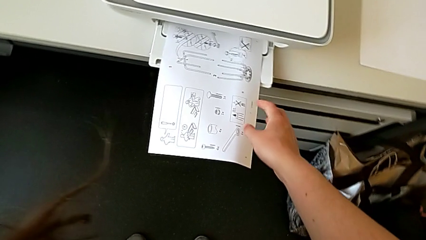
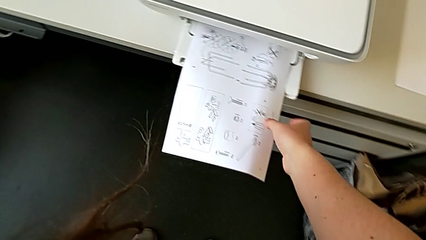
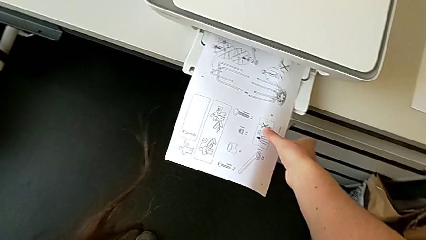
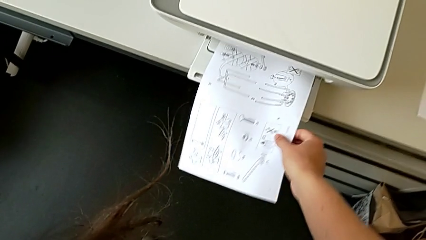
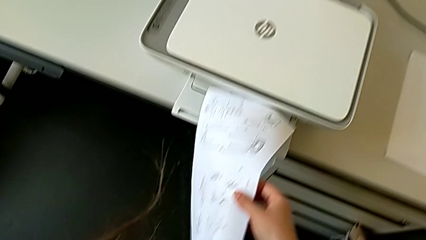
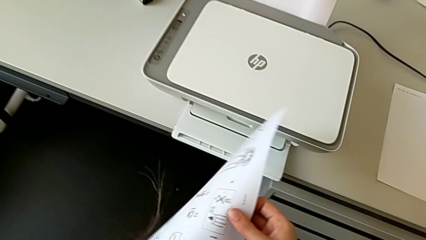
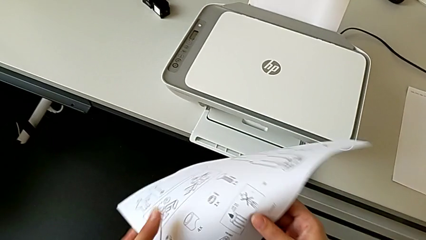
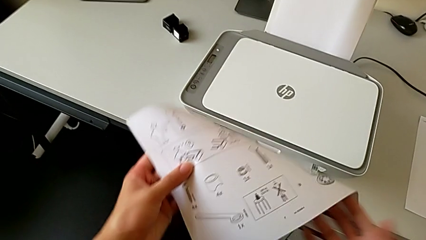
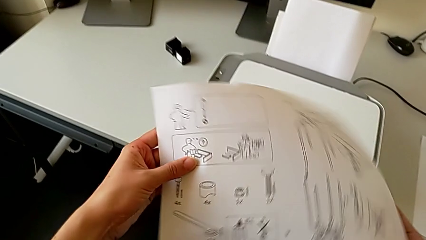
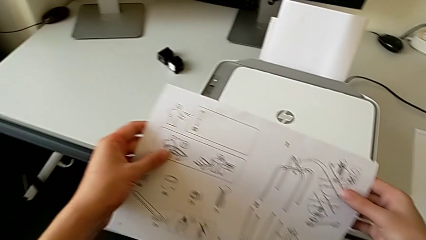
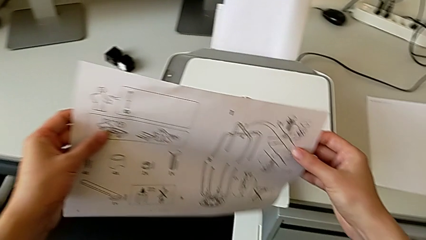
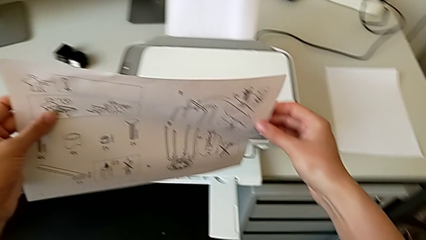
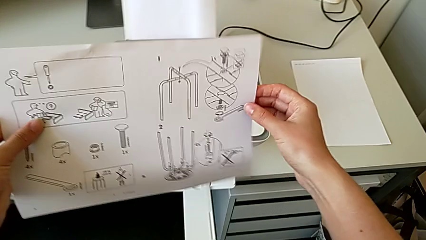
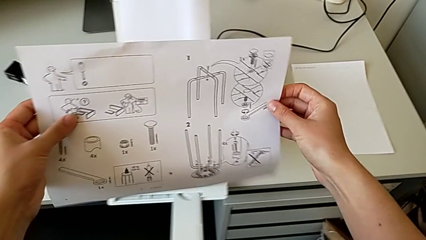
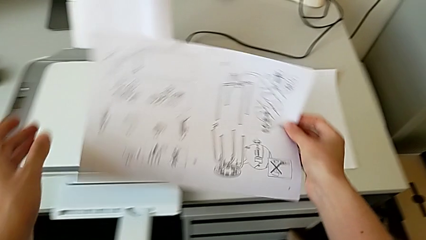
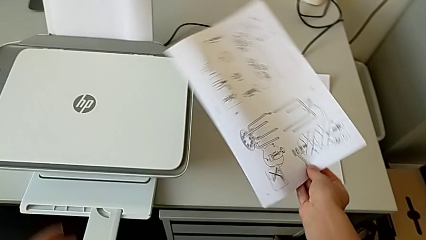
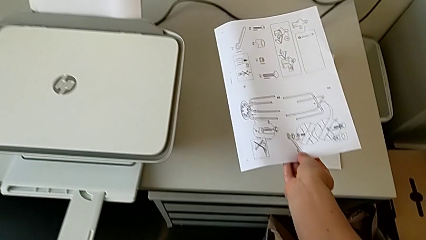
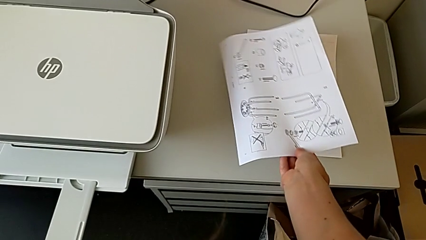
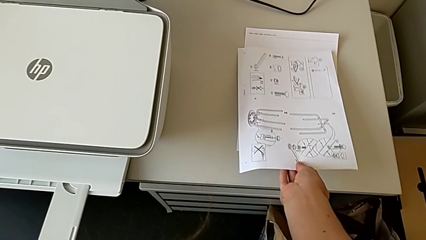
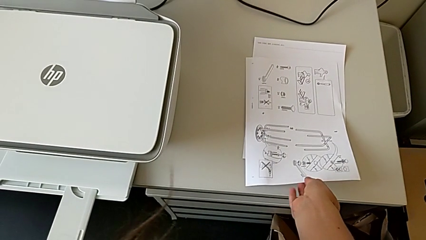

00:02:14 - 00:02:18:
The camera wearer is copying. They grab the copy and place it.

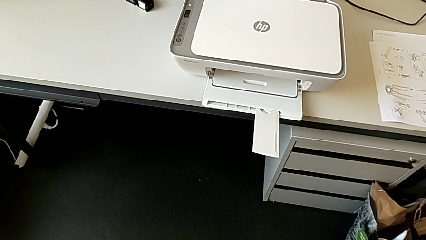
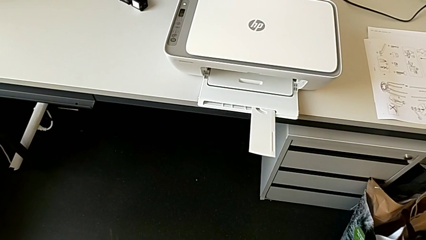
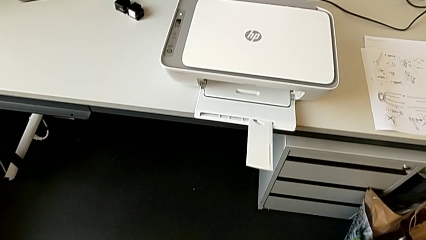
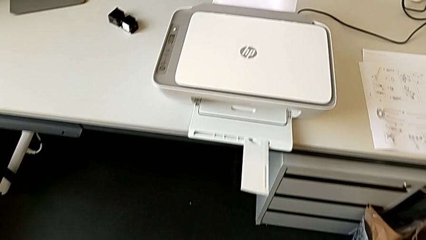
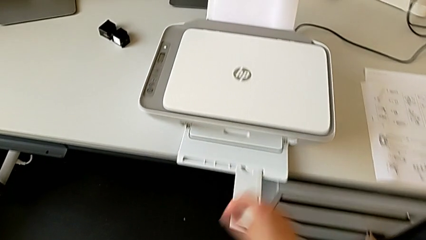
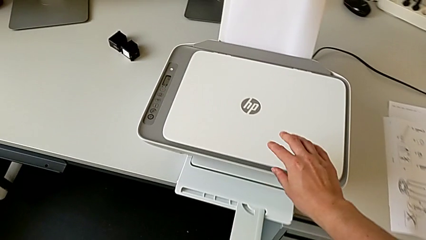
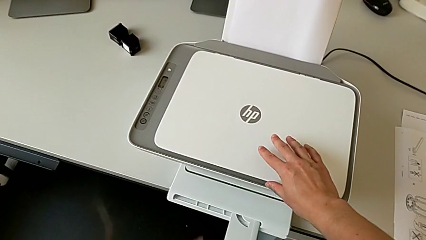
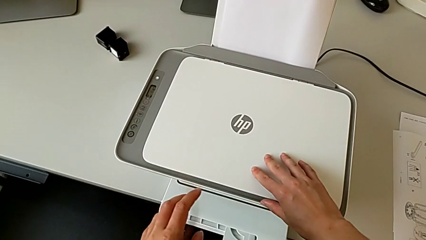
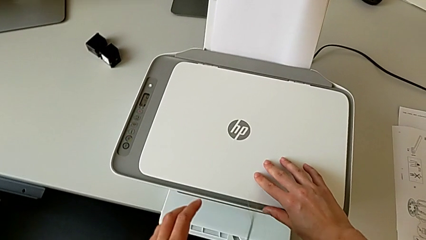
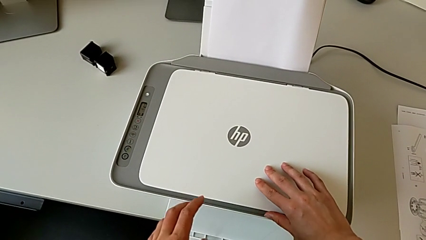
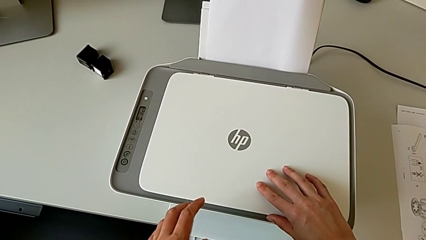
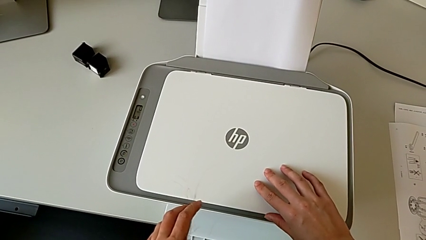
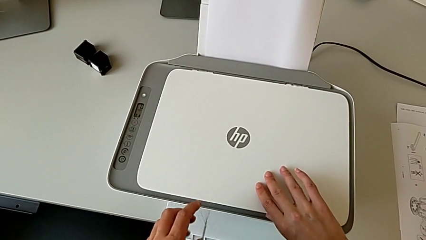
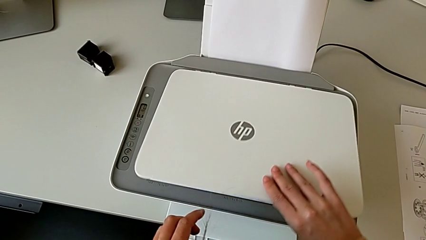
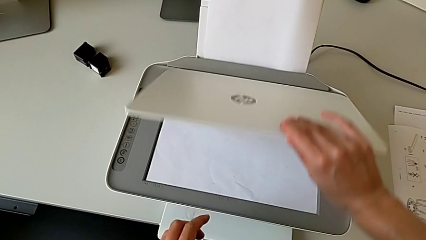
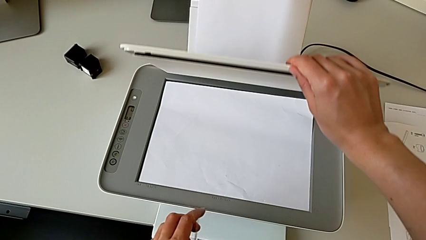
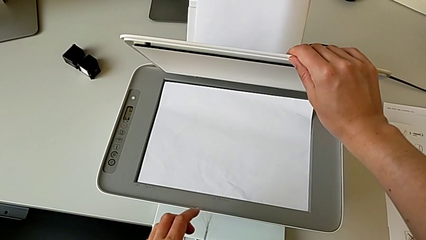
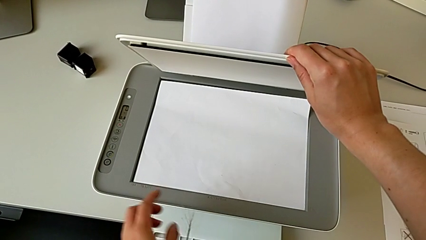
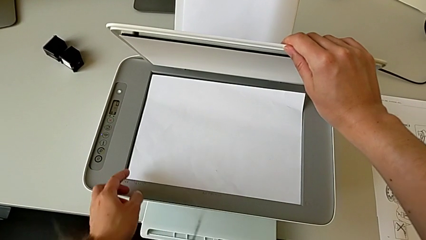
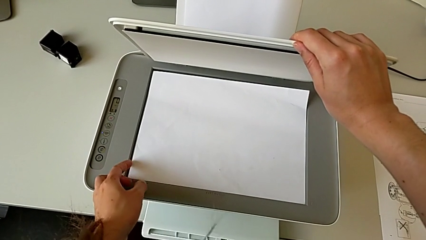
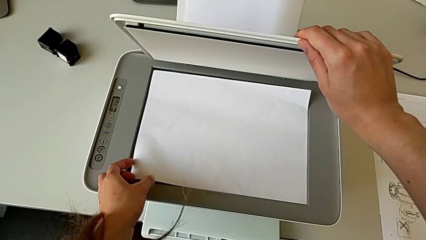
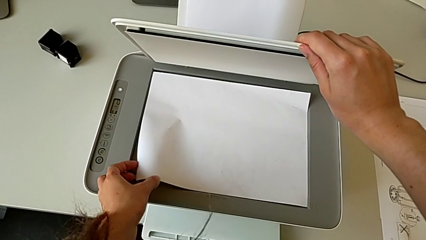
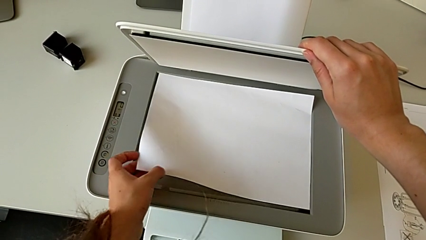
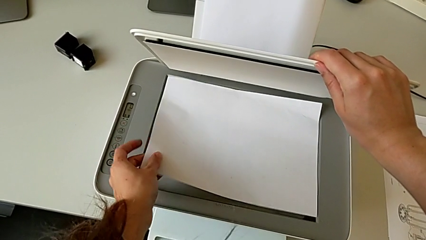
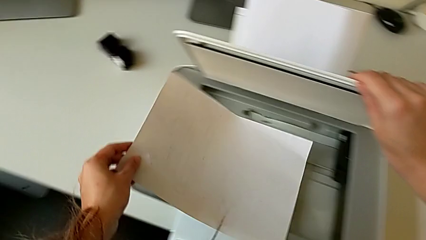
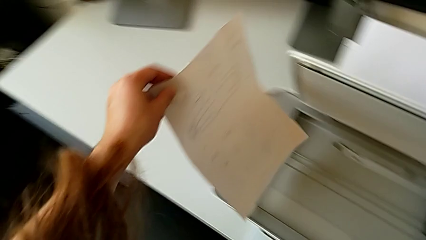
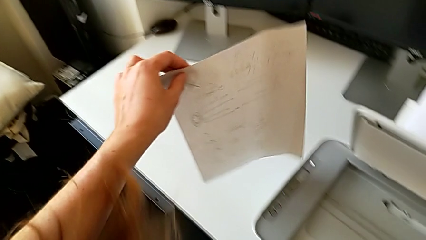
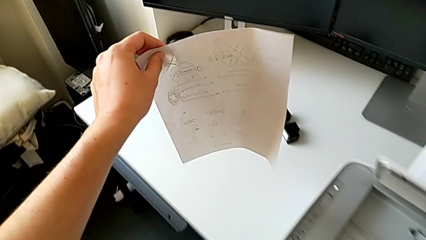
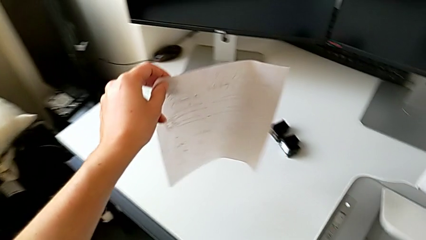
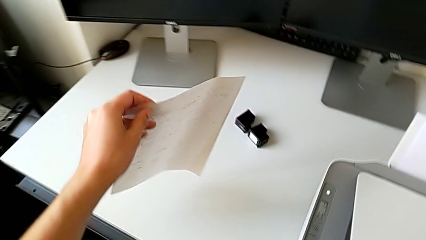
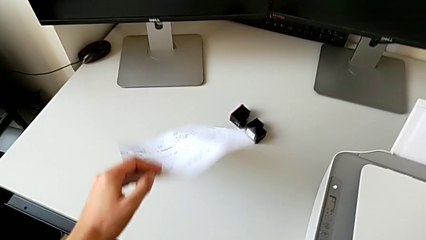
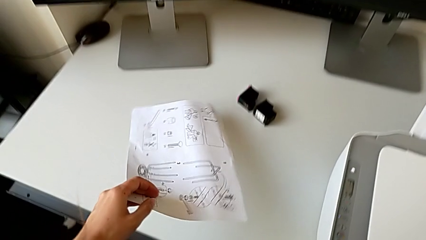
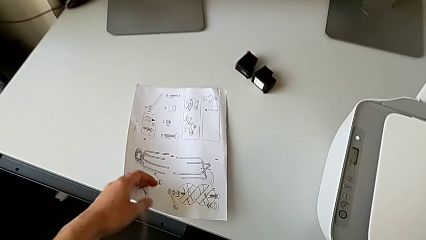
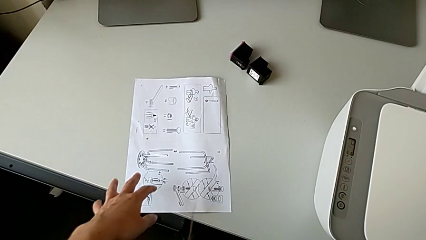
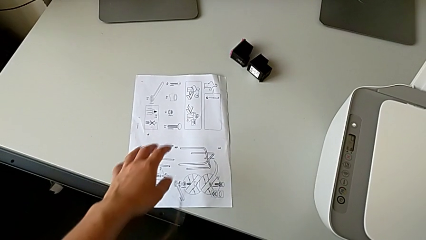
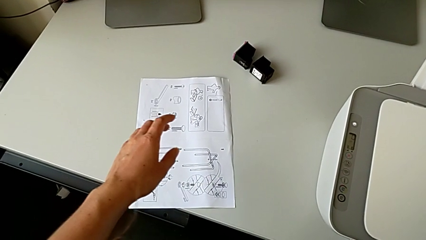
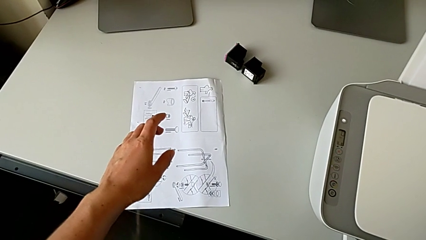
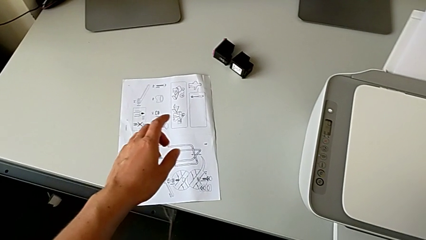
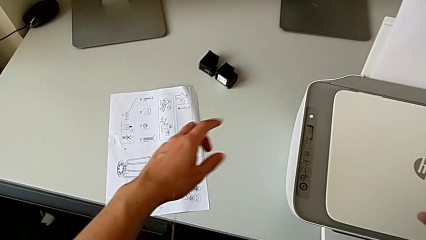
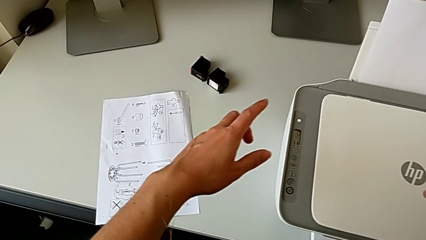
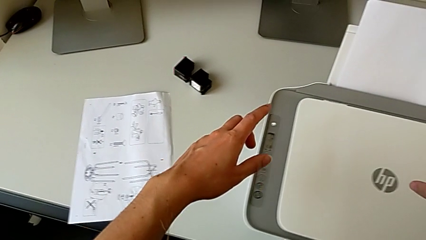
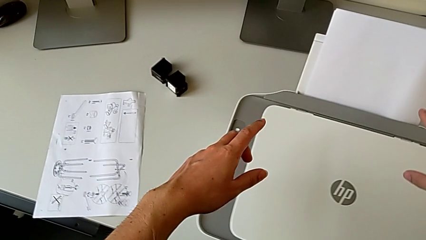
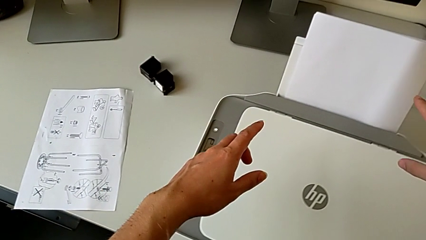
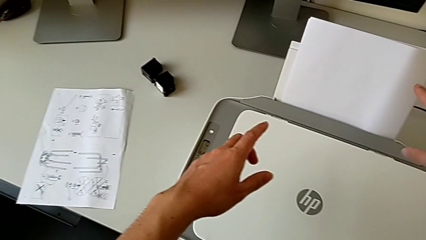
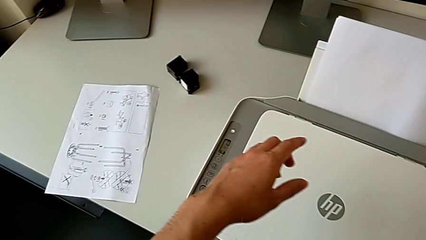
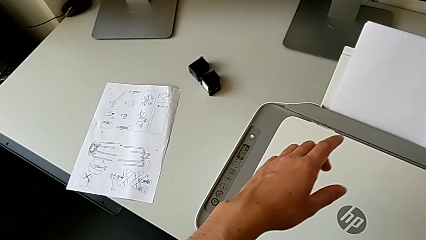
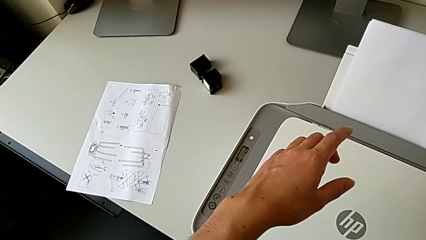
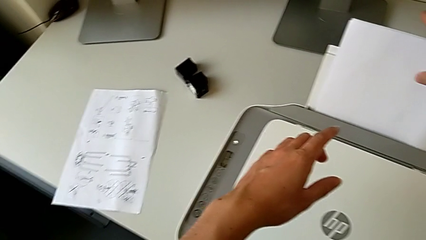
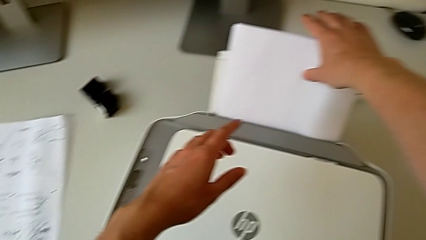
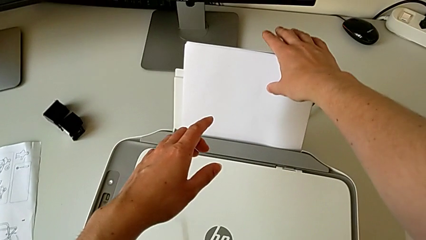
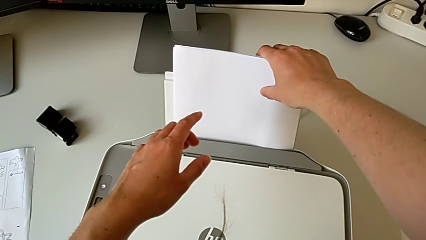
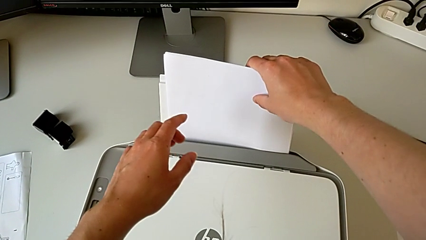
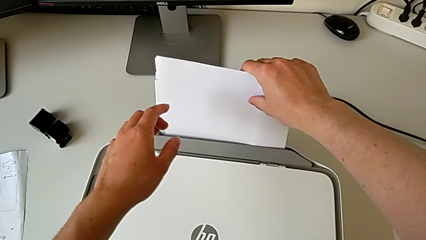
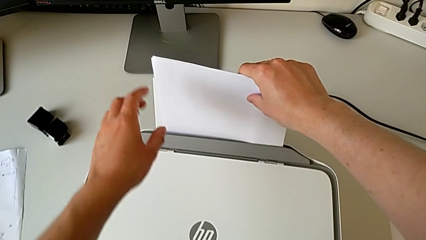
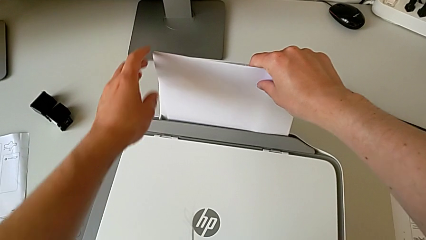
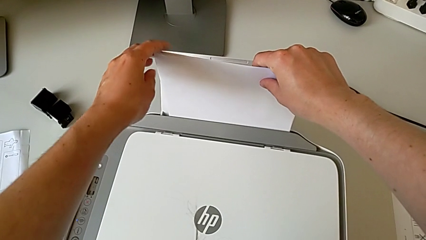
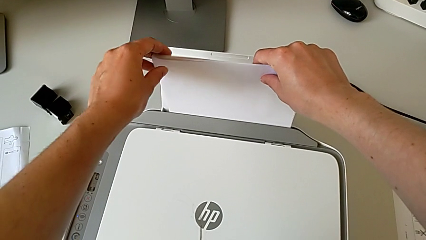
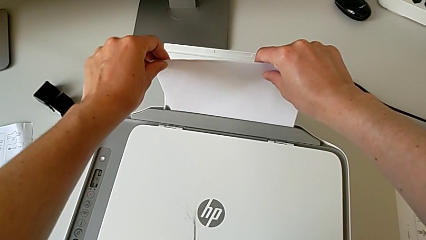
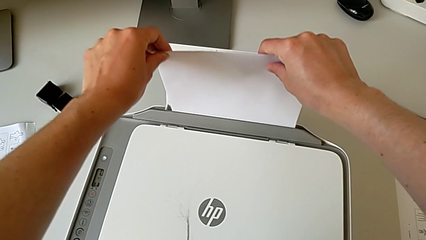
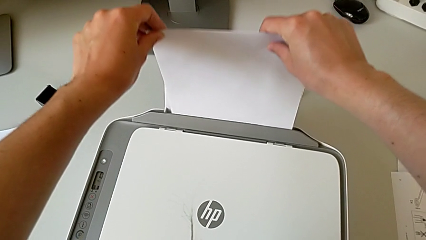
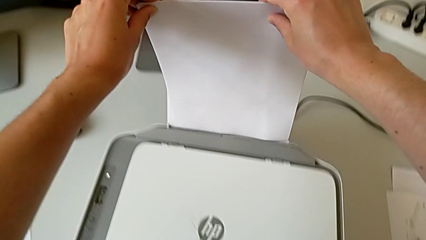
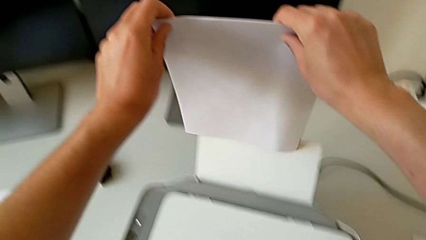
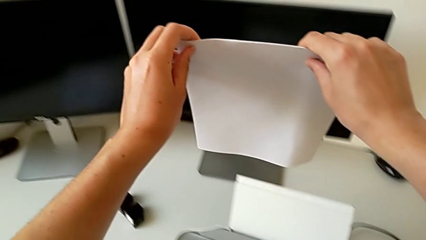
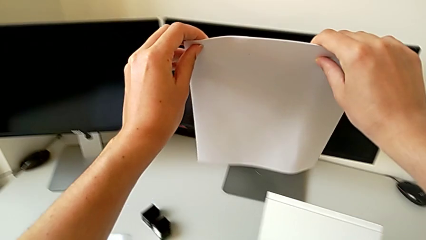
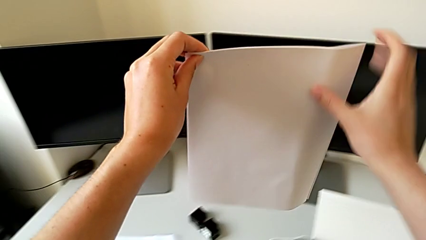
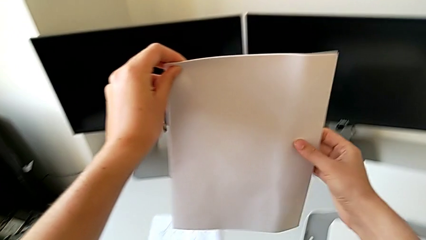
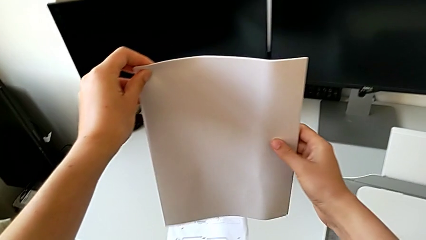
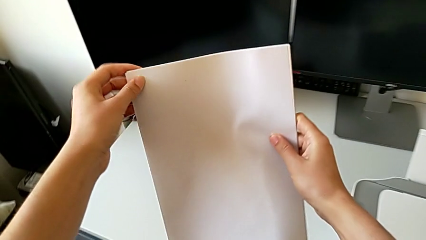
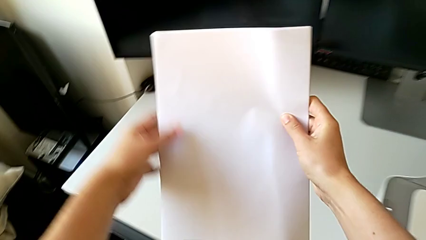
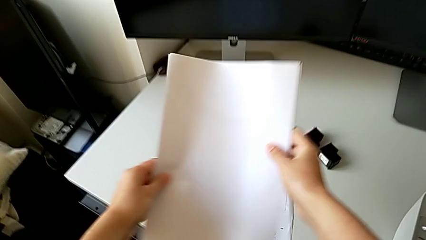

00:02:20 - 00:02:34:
The camera wearer is removing the paper from the printer. They open the printer, withdraw the paper stack, place it, inspect the printer, grab the paper stack and lift it.
